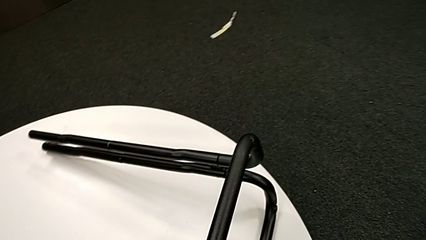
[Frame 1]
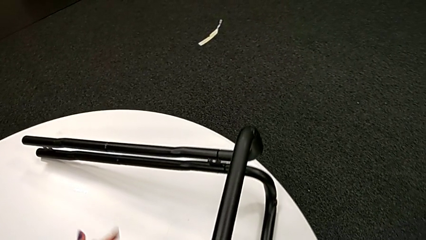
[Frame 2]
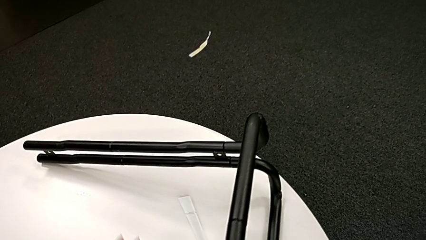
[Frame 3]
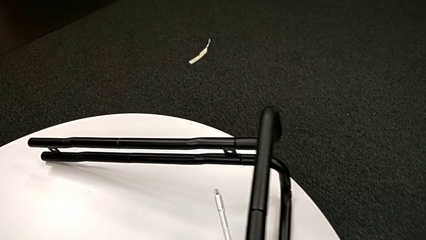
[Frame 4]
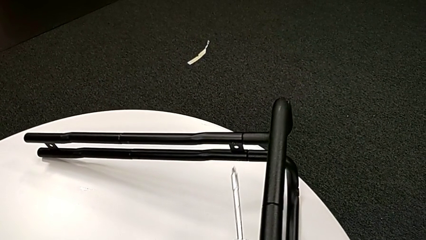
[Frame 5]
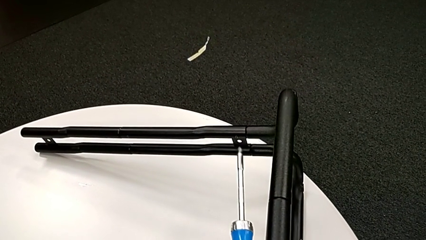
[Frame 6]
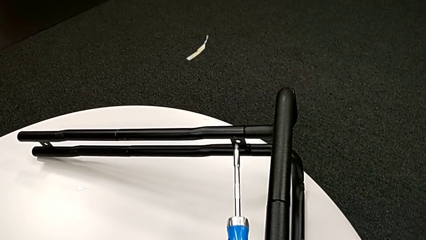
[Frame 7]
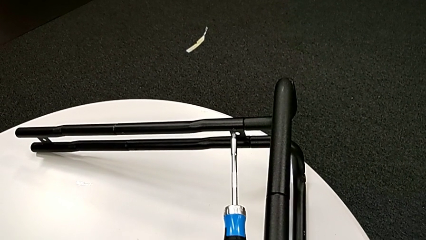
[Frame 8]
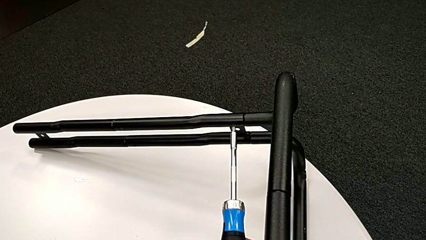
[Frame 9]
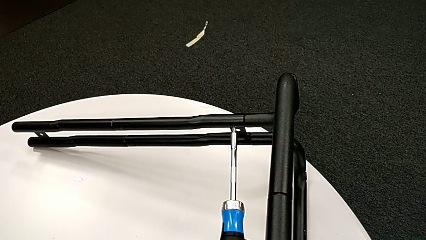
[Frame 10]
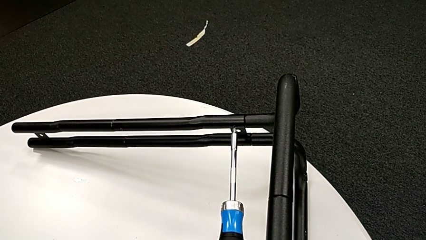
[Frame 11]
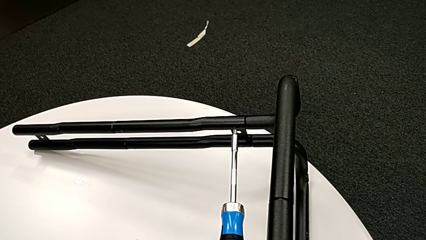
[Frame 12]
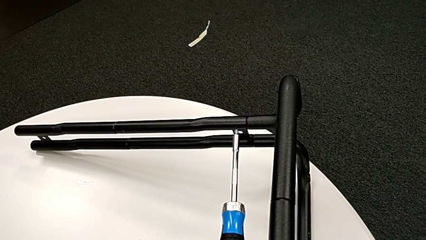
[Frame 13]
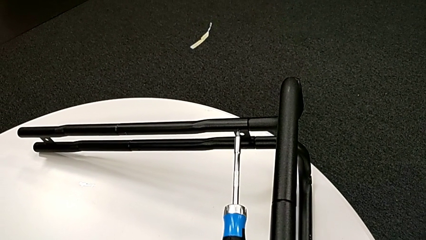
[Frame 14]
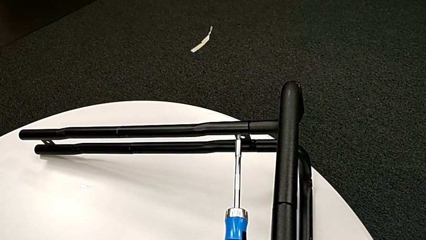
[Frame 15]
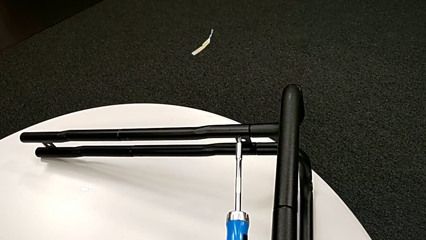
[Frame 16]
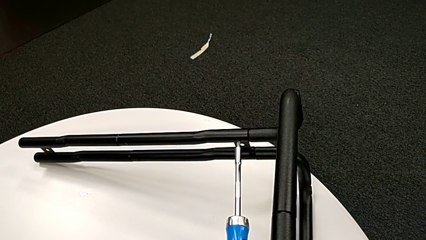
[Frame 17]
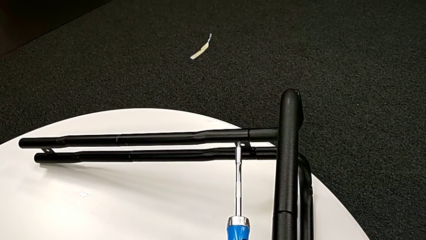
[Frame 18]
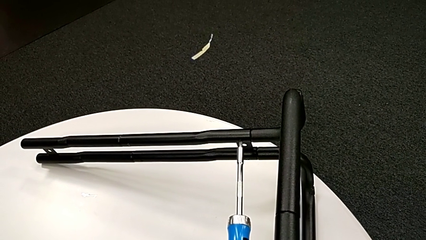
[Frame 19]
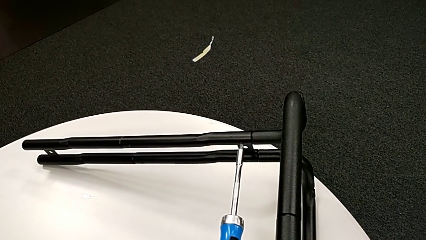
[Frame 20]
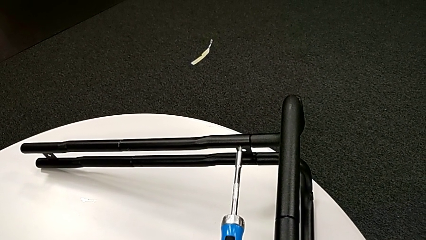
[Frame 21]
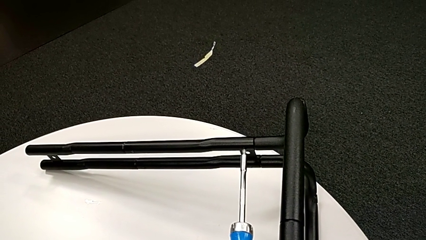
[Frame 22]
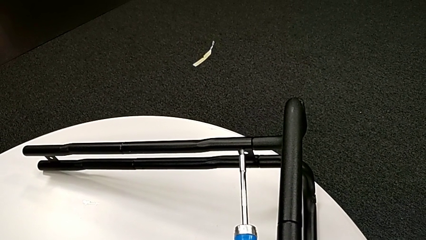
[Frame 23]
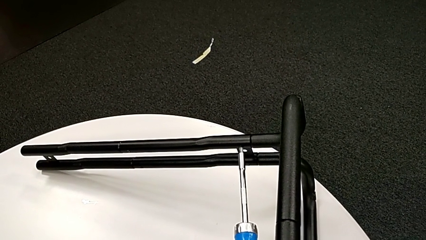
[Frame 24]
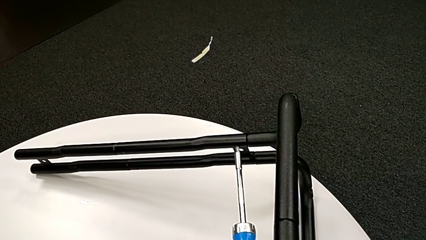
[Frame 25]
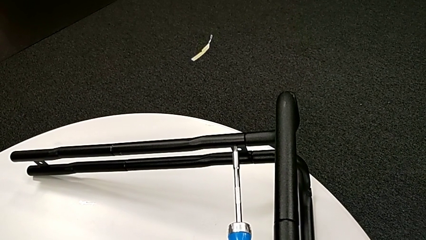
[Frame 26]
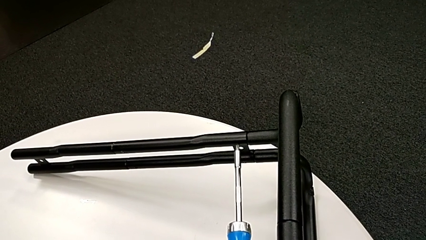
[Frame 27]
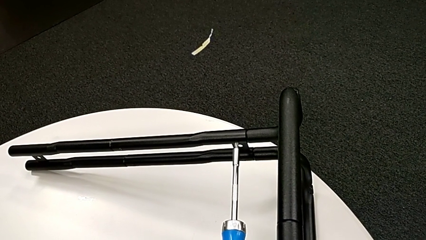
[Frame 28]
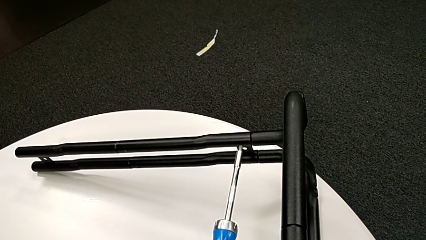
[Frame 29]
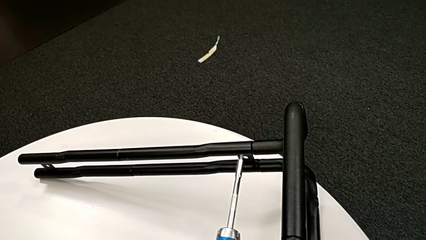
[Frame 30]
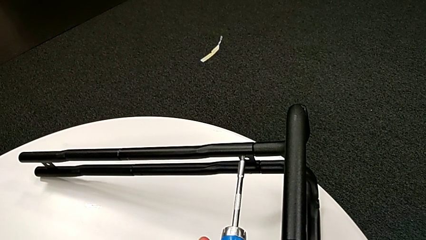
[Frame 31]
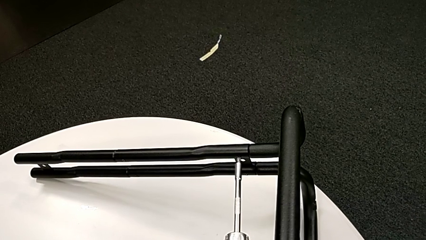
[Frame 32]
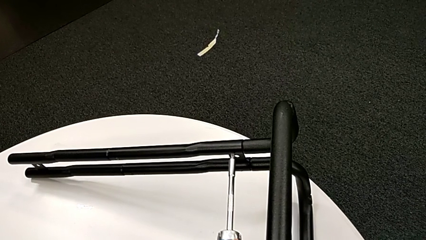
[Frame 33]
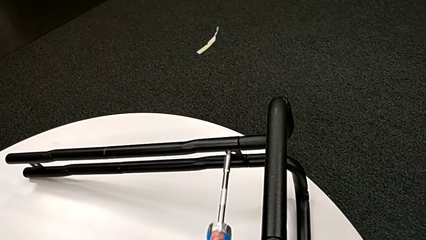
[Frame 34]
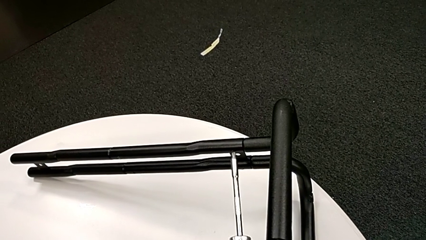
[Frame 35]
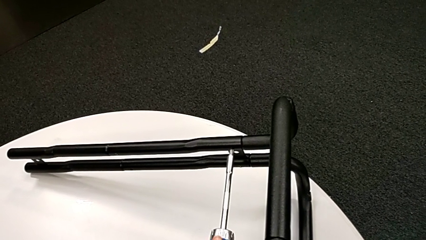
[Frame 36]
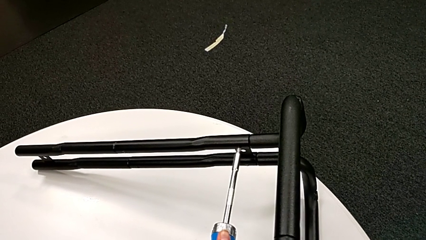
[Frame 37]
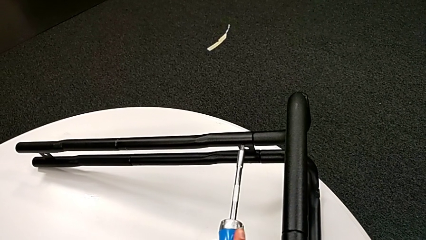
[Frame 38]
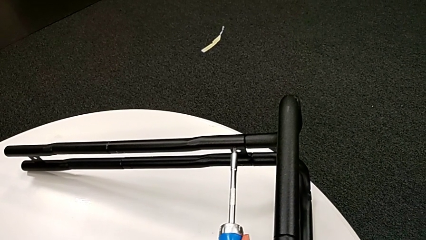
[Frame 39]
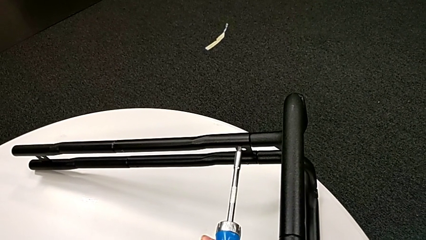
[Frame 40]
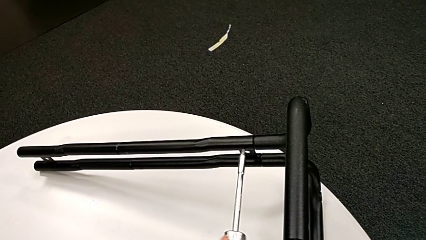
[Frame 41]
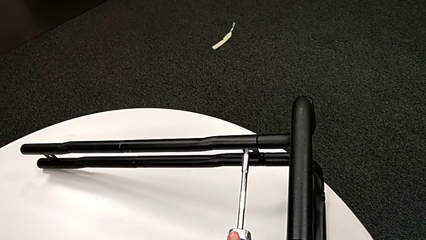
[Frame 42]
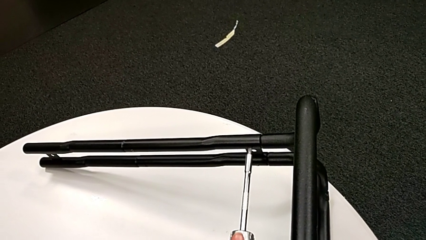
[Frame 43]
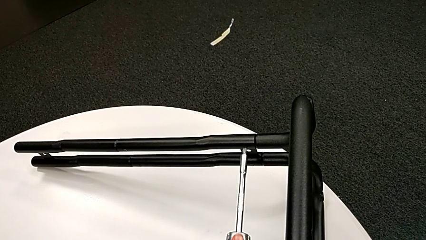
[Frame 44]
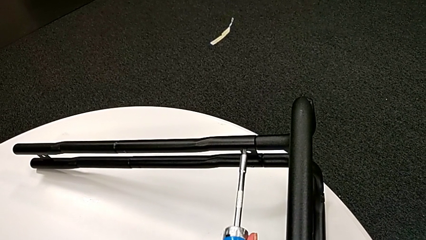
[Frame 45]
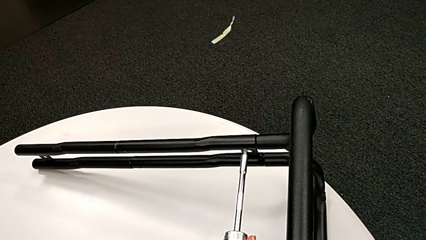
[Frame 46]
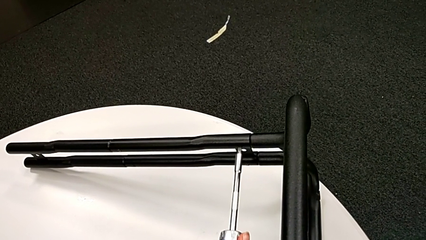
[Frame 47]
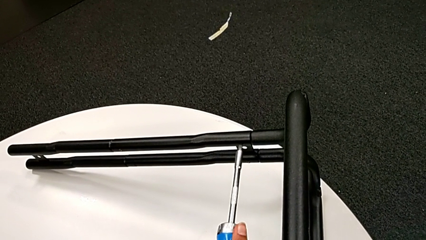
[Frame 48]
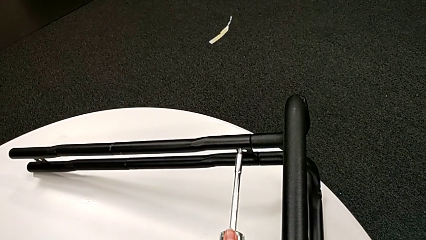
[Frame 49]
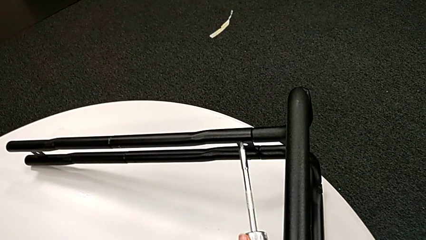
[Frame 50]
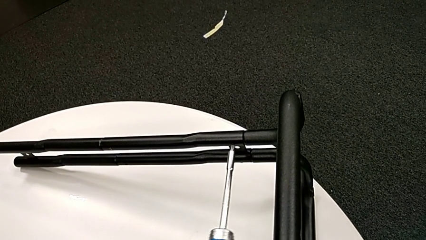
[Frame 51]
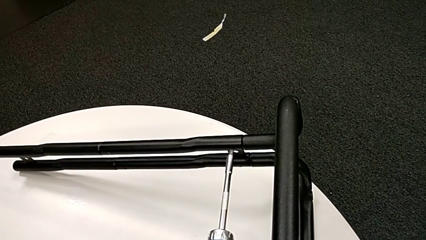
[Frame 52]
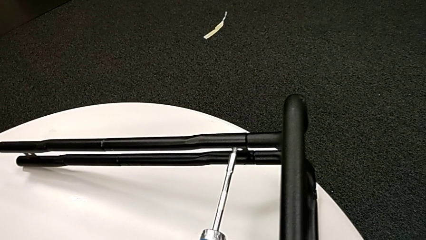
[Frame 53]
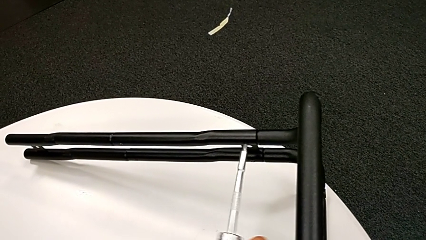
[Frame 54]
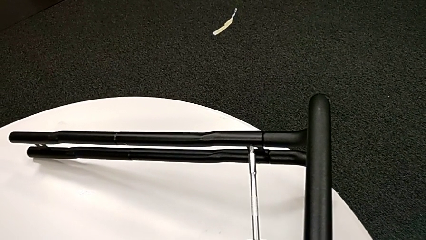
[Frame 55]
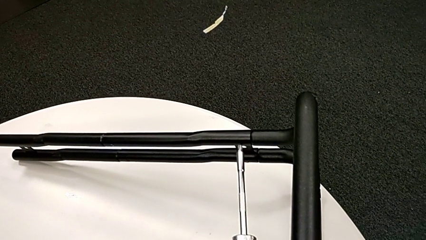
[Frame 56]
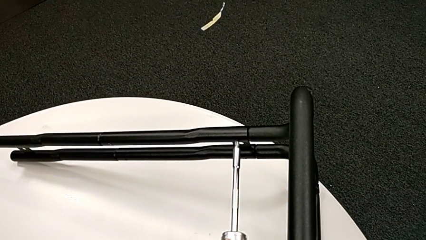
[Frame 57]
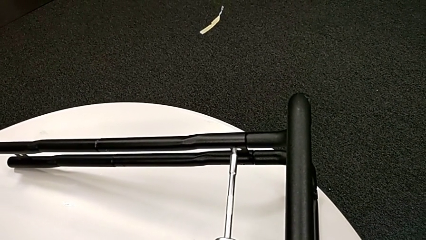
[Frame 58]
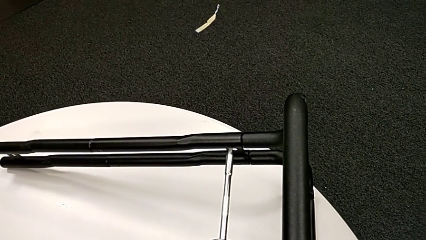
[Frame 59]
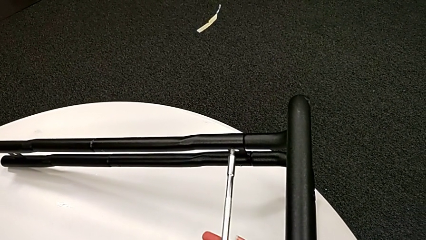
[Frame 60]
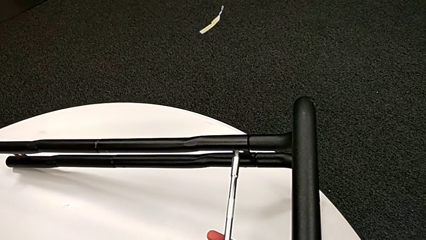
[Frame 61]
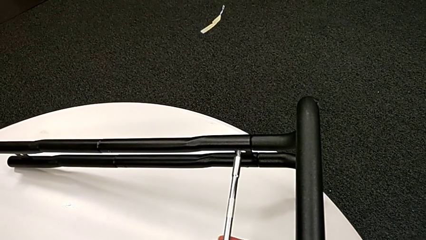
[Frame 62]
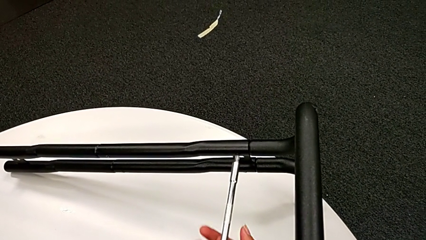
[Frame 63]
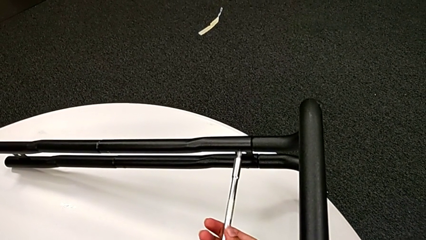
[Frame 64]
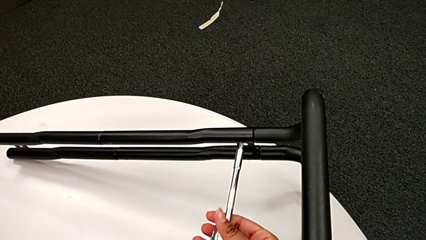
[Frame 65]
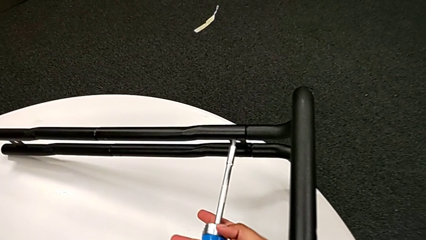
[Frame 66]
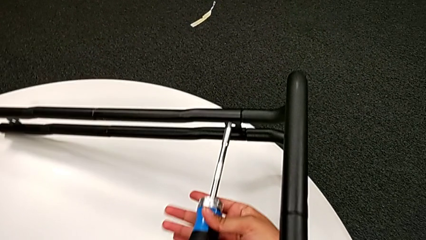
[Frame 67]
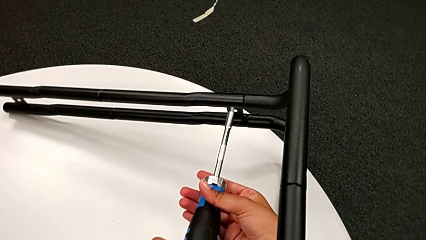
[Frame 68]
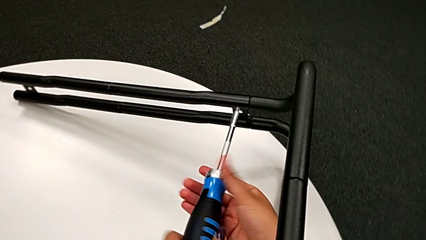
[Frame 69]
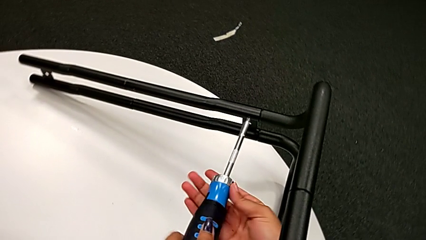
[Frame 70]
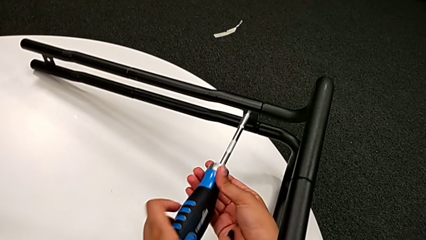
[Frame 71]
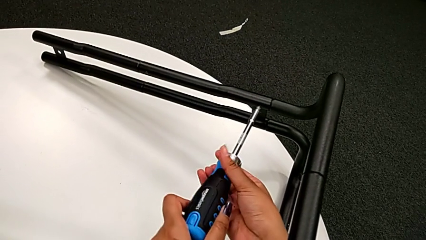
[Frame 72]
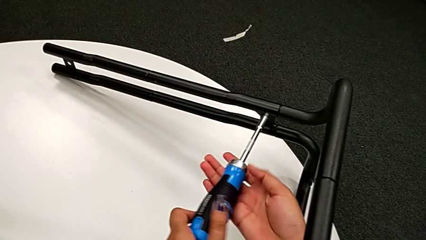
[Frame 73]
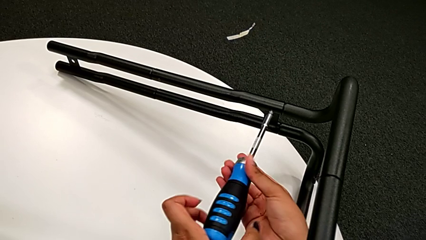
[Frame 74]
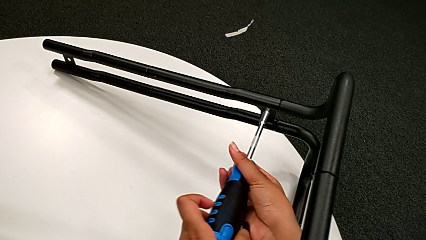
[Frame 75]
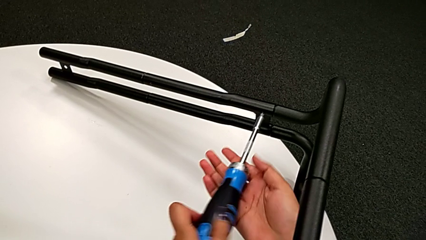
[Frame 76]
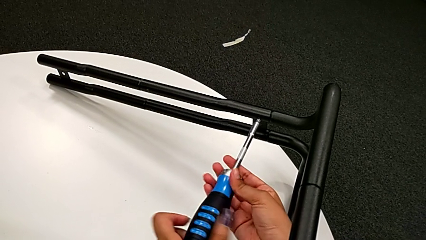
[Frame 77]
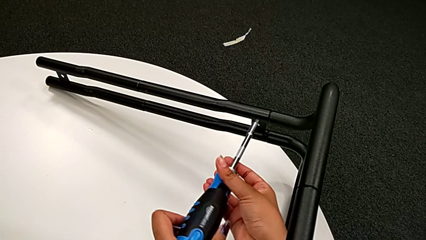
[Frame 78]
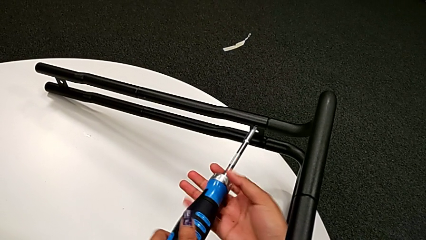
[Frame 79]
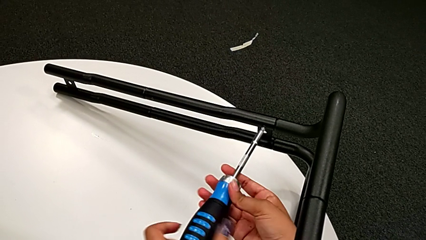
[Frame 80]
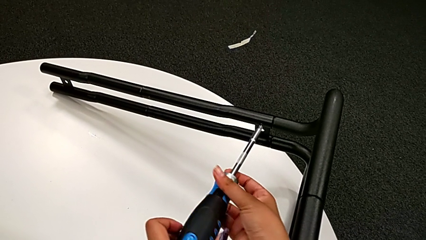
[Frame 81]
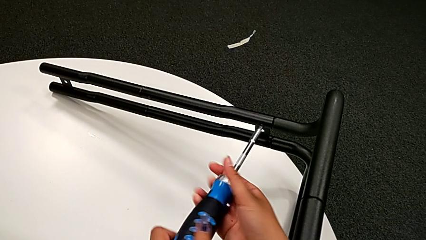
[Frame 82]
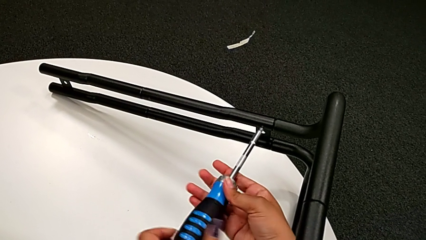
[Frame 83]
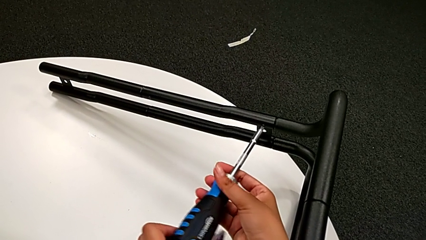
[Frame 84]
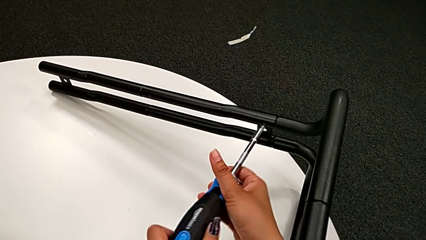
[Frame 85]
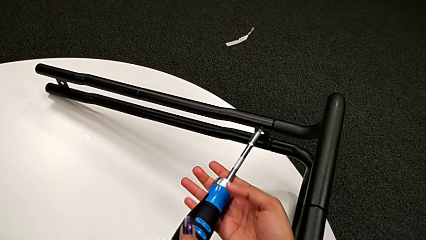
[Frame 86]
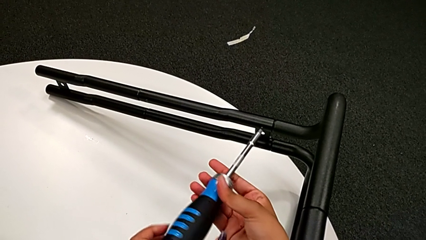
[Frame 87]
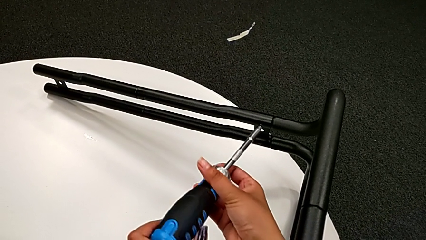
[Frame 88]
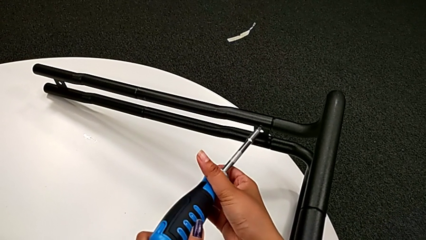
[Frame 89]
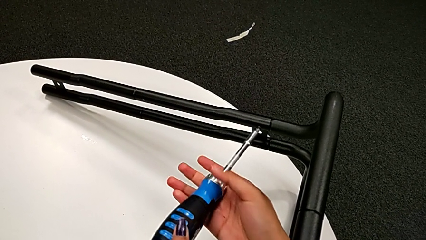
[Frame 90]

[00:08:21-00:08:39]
The camera wearer is unscrewing the screw connecting the bar and the base frame. They insert the large screwdriver, unscrew the little screw and unscrew the little leg.
